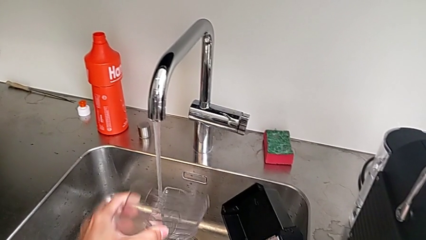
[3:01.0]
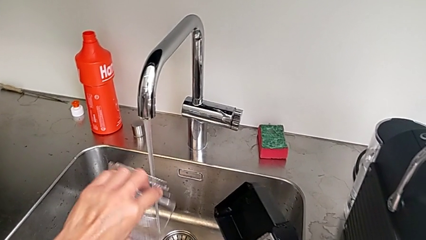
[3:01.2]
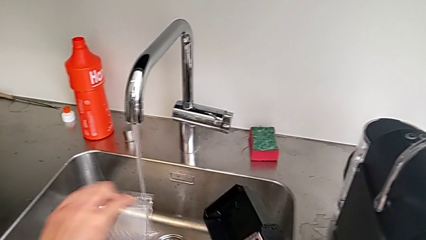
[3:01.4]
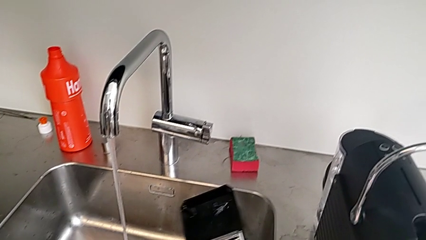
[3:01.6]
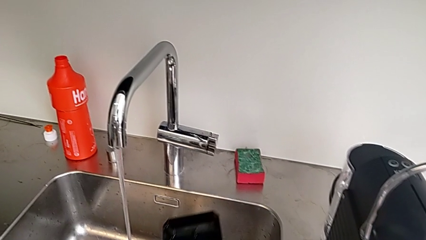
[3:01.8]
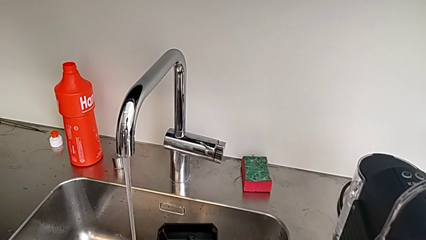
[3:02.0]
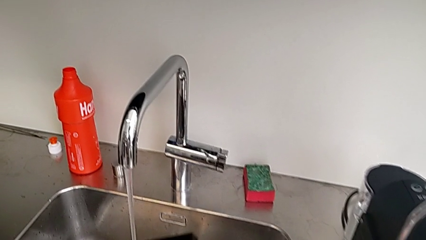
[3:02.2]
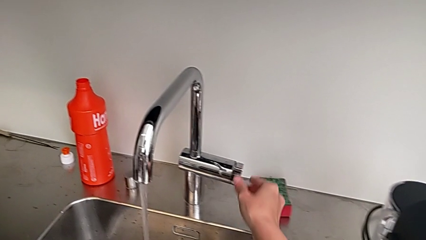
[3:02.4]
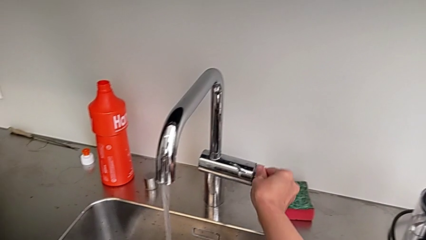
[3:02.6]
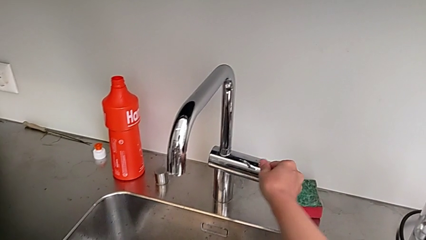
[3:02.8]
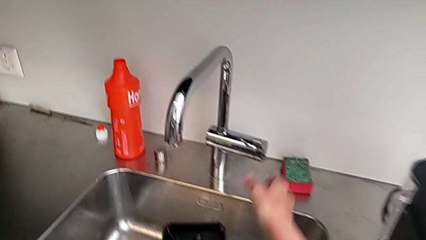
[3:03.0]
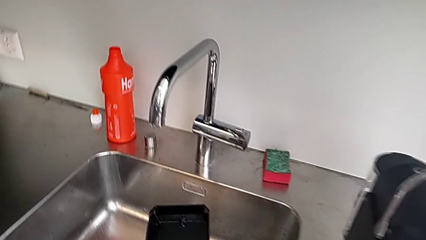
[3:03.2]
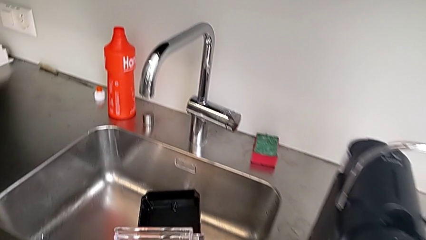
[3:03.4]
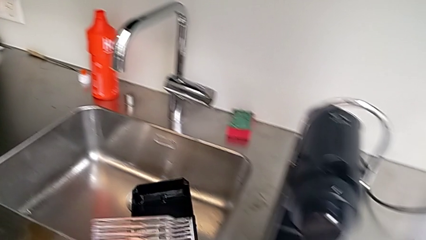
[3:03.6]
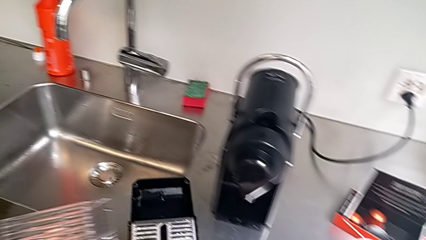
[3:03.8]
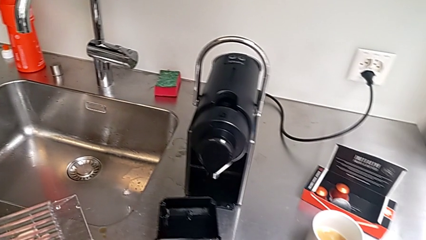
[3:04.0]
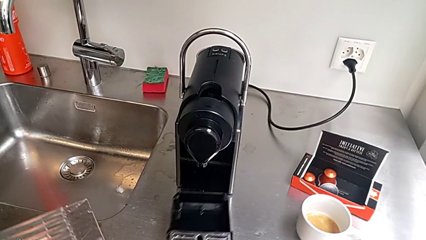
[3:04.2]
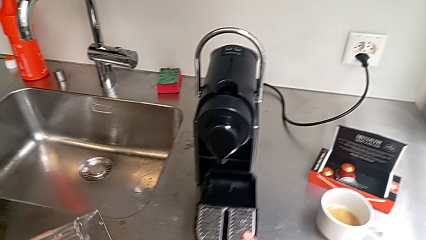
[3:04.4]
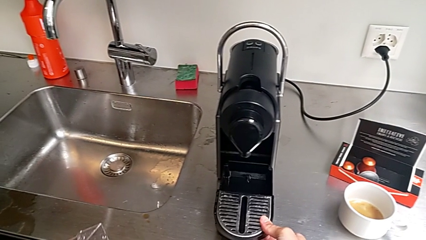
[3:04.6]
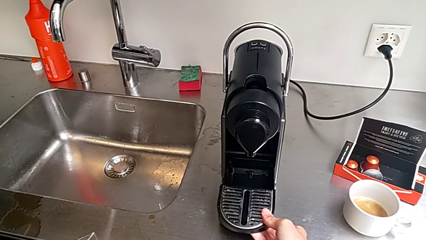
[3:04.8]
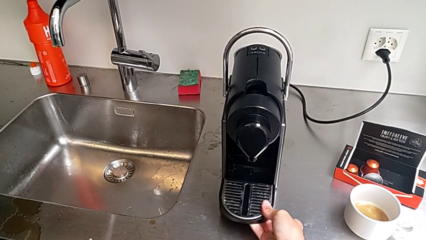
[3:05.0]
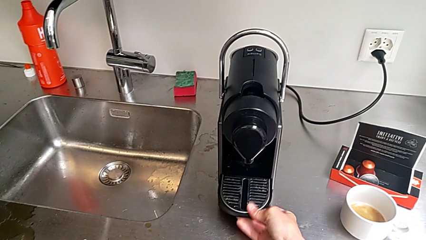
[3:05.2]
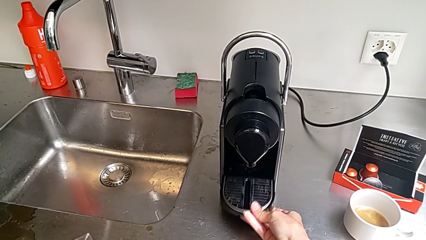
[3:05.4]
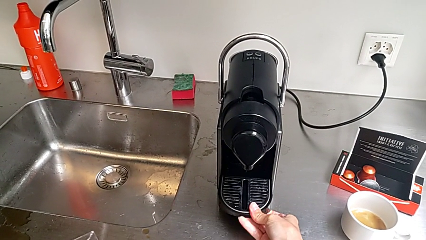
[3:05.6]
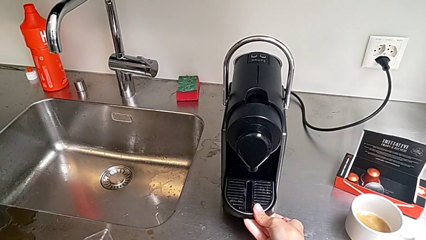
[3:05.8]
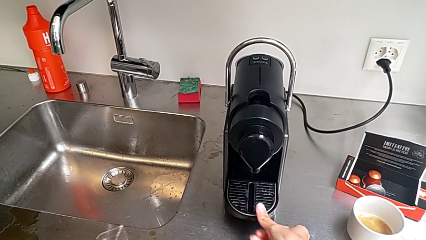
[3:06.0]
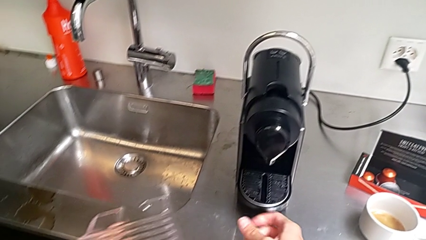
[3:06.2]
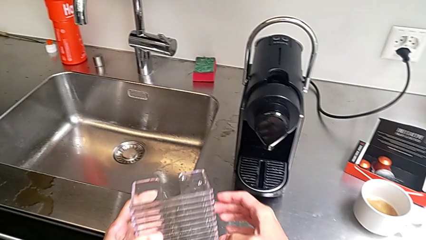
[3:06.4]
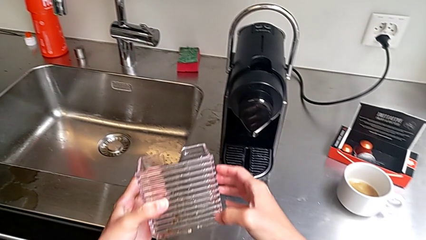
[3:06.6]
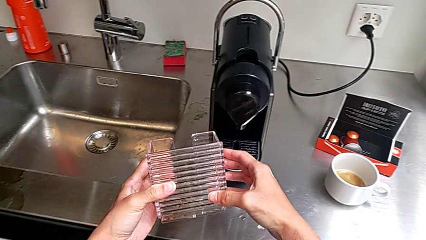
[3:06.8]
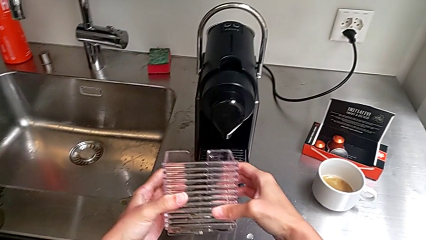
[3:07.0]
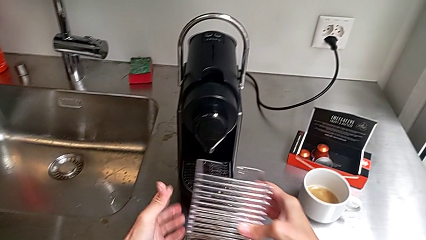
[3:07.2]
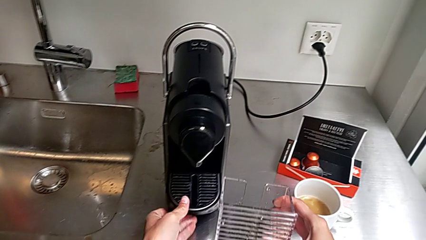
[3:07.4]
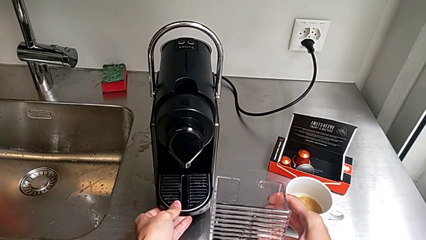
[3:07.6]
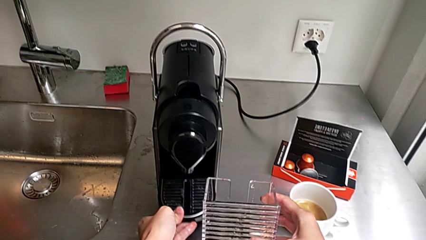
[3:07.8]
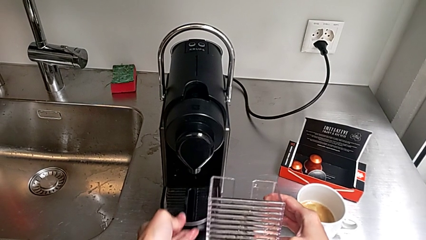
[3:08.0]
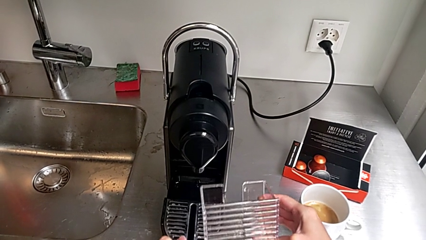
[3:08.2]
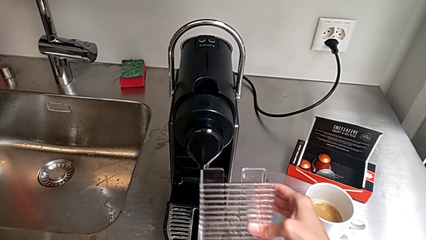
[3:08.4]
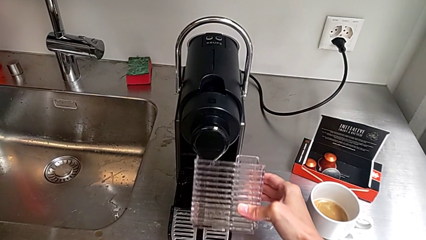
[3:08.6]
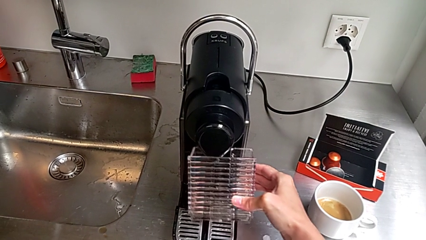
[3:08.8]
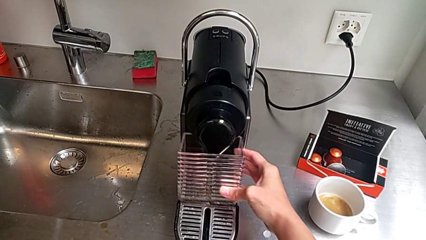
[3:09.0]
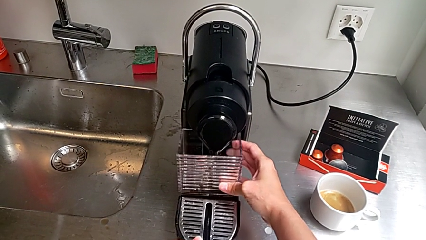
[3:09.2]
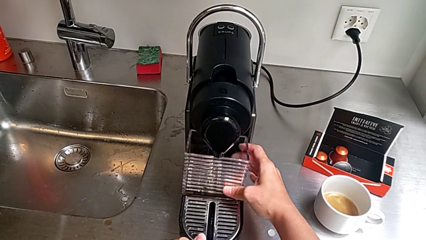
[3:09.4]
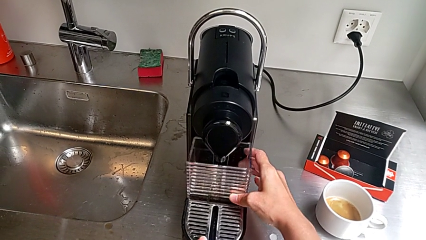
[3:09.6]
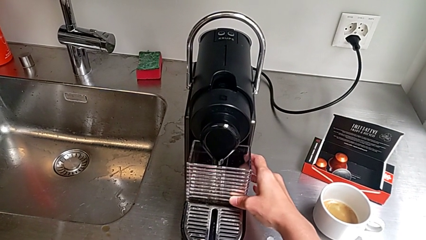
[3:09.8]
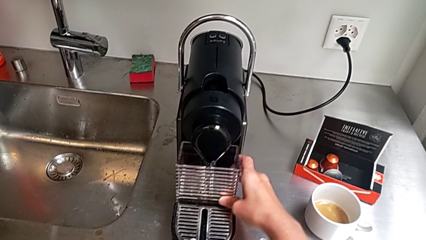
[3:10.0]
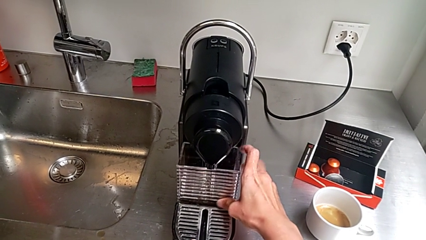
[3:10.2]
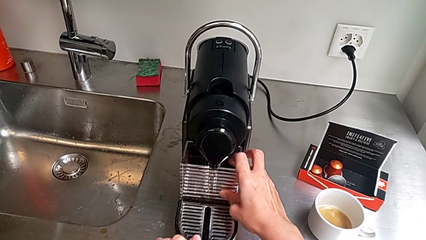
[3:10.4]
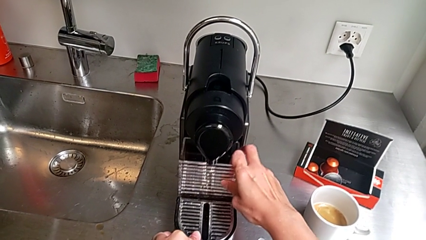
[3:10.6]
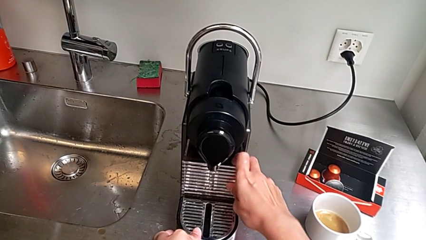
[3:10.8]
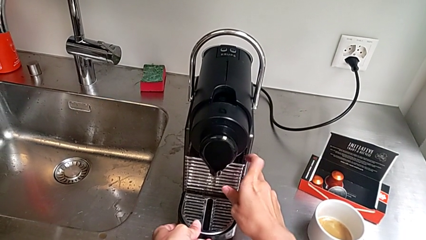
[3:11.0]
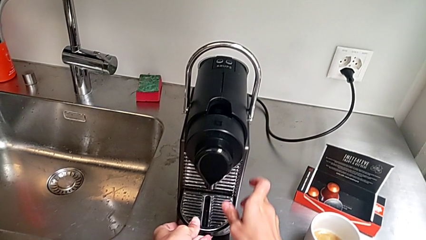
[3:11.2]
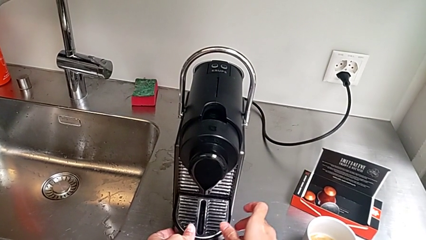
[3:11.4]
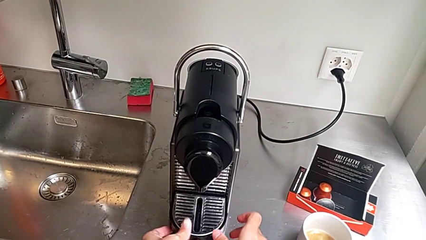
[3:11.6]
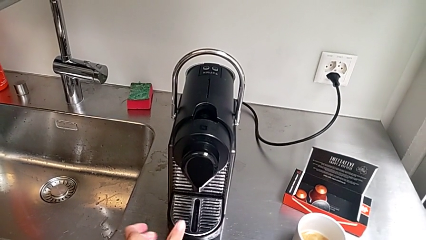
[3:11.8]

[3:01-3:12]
The camera wearer is emptying the drip tray. They close the faucet, lift the drip tray and insert it, all with the right hand. They pull the drip tray with the left hand, assemble the capsule container with the right hand and insert it with the left hand.
